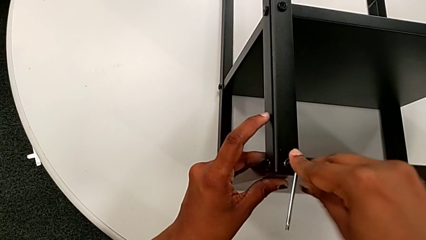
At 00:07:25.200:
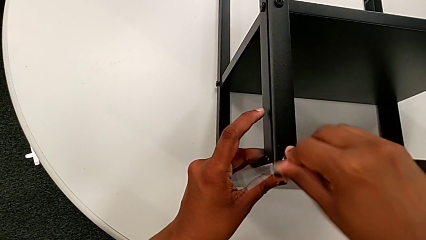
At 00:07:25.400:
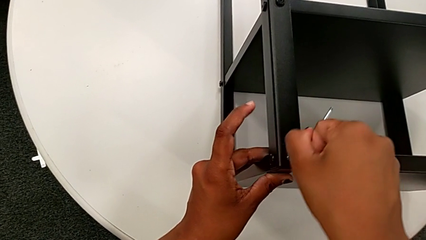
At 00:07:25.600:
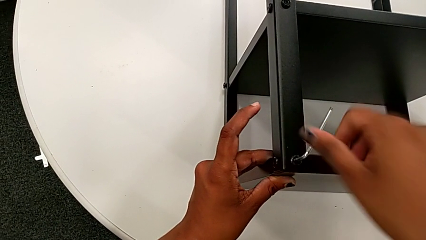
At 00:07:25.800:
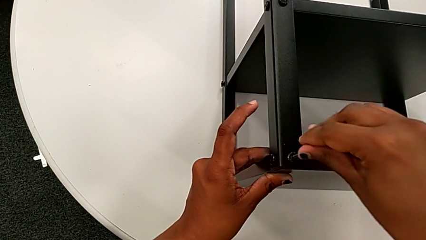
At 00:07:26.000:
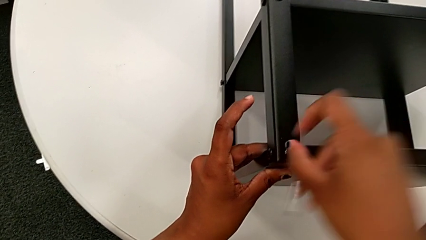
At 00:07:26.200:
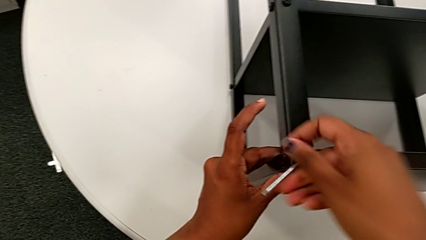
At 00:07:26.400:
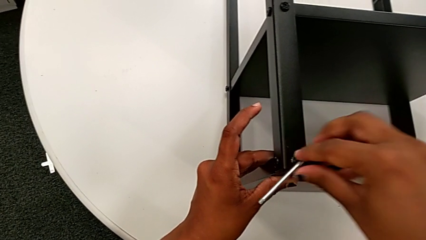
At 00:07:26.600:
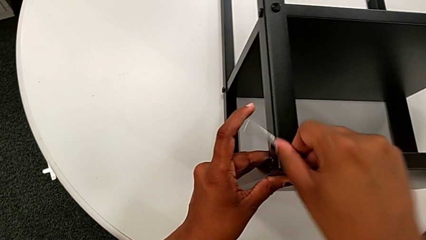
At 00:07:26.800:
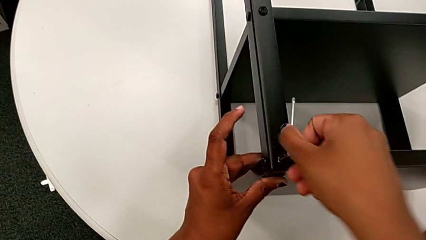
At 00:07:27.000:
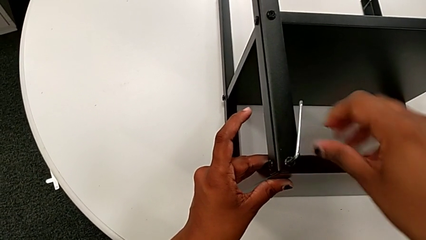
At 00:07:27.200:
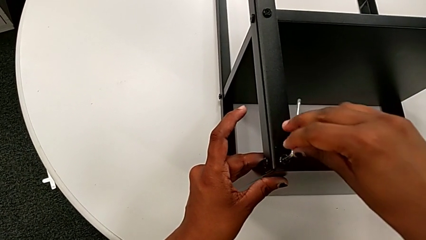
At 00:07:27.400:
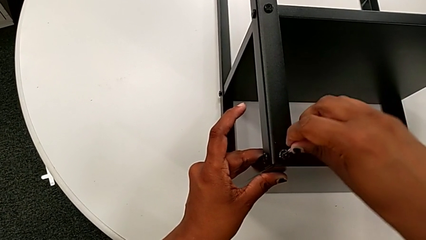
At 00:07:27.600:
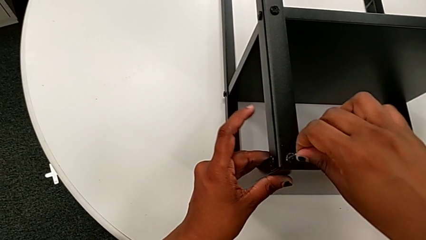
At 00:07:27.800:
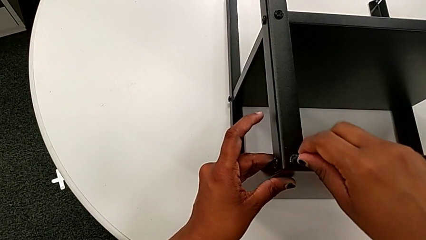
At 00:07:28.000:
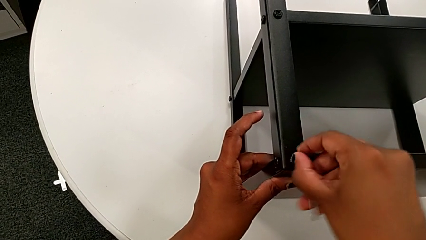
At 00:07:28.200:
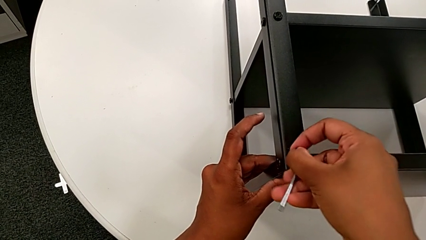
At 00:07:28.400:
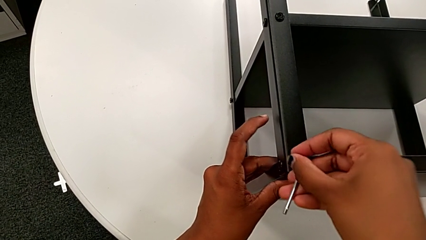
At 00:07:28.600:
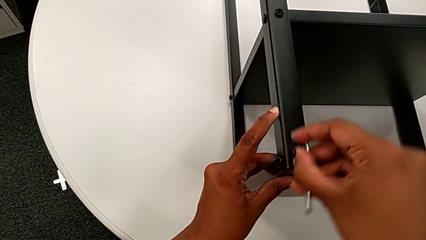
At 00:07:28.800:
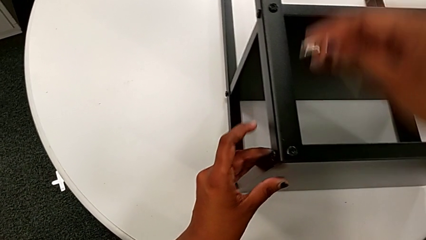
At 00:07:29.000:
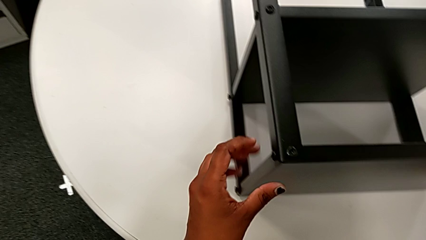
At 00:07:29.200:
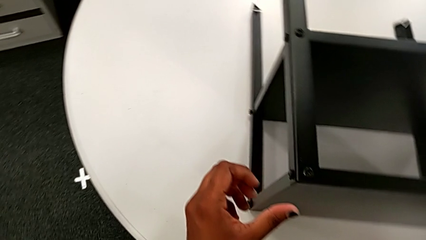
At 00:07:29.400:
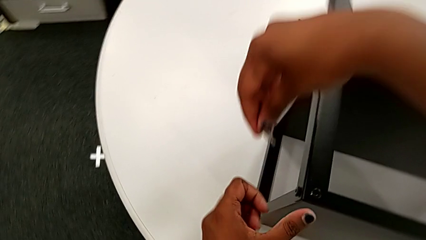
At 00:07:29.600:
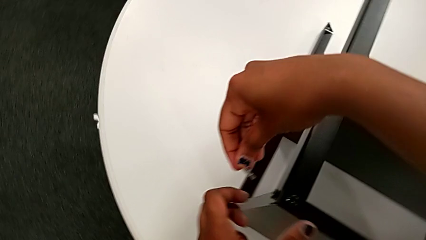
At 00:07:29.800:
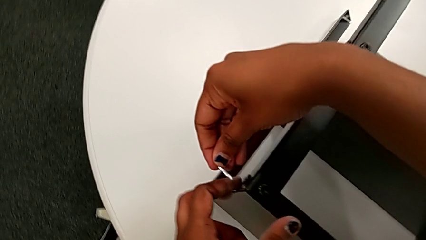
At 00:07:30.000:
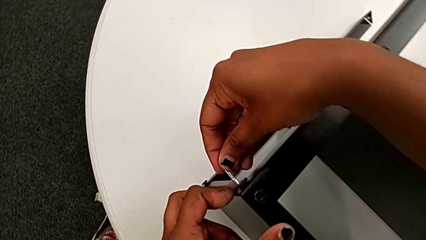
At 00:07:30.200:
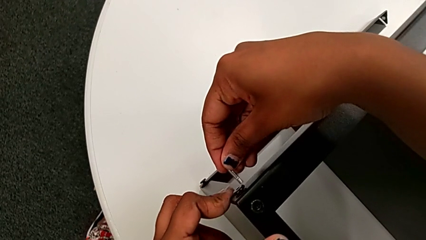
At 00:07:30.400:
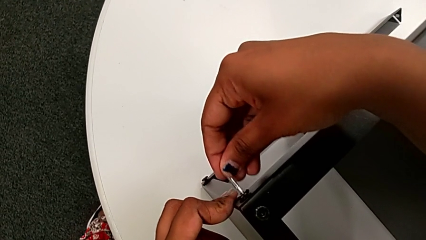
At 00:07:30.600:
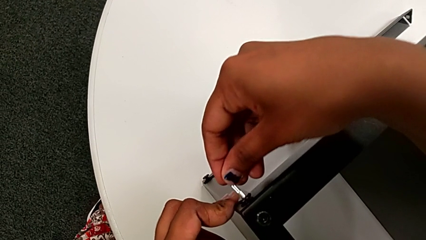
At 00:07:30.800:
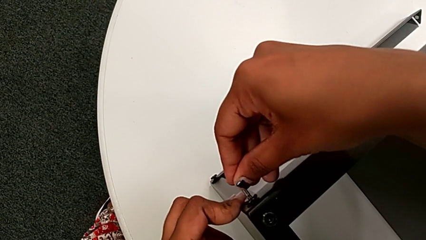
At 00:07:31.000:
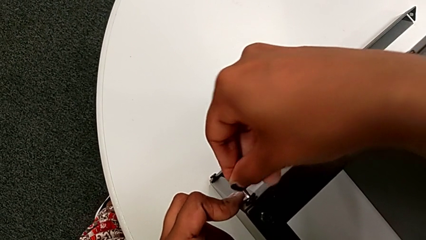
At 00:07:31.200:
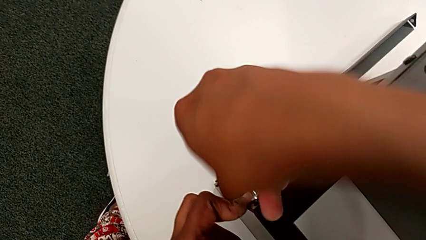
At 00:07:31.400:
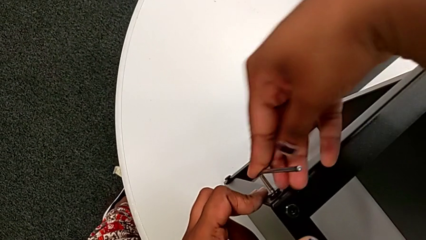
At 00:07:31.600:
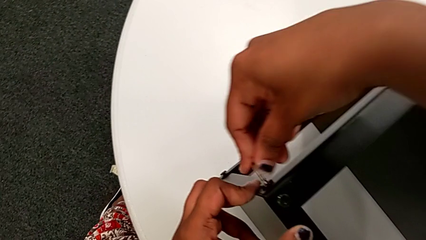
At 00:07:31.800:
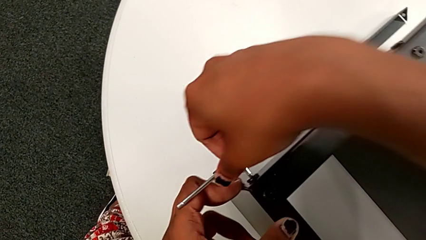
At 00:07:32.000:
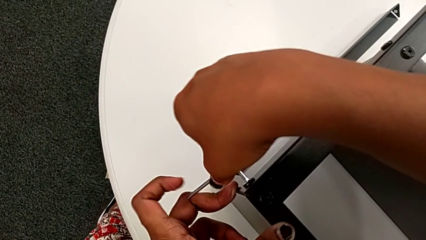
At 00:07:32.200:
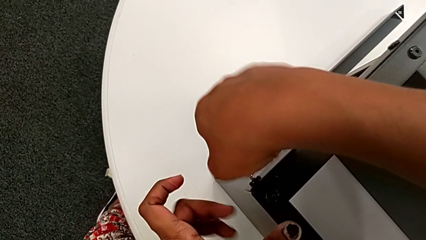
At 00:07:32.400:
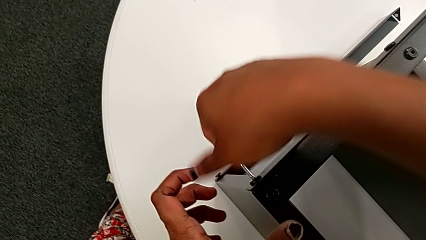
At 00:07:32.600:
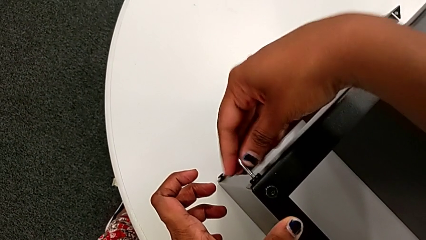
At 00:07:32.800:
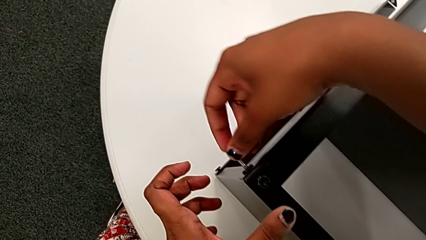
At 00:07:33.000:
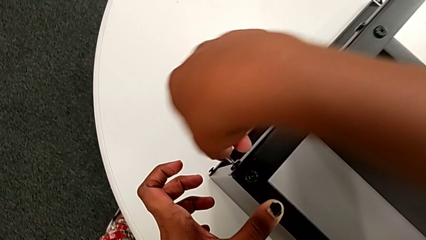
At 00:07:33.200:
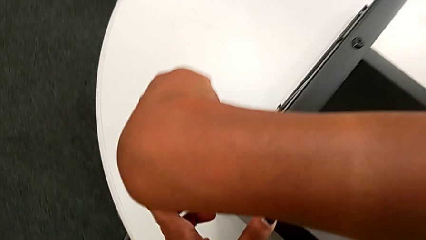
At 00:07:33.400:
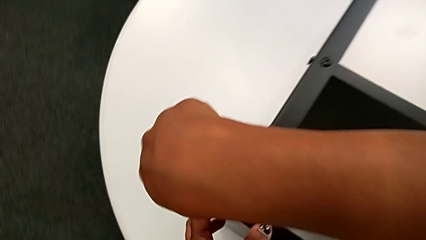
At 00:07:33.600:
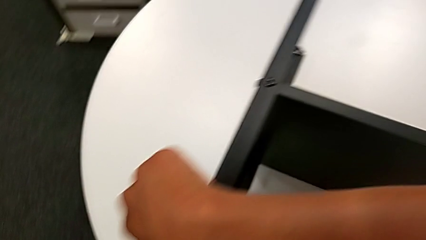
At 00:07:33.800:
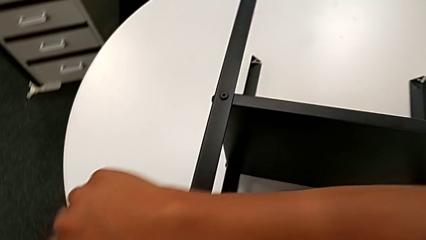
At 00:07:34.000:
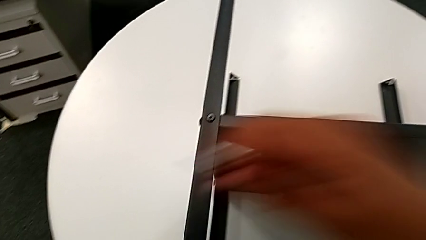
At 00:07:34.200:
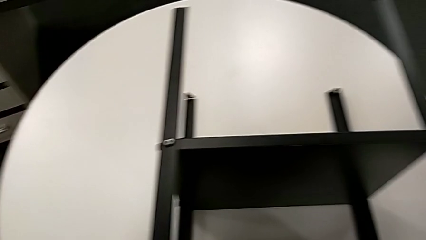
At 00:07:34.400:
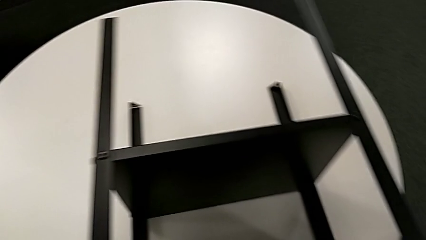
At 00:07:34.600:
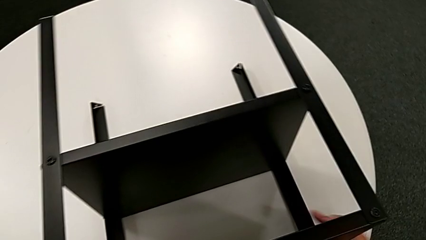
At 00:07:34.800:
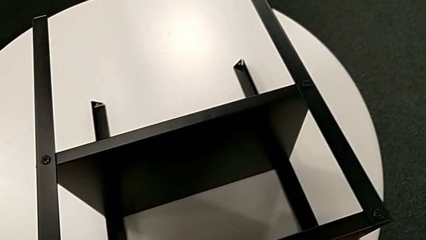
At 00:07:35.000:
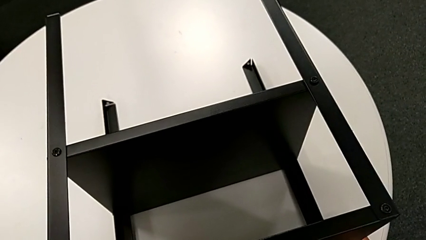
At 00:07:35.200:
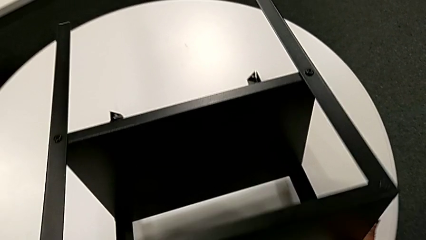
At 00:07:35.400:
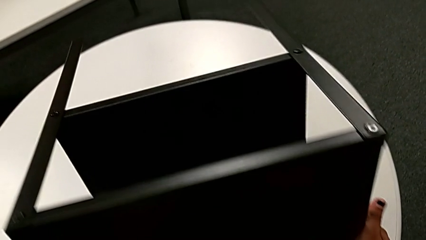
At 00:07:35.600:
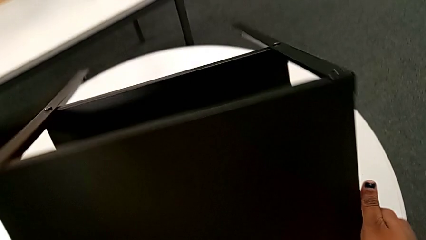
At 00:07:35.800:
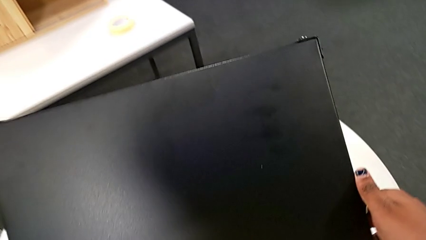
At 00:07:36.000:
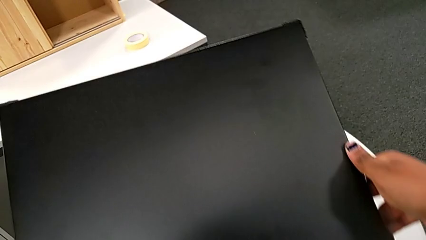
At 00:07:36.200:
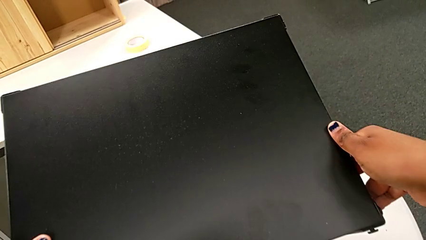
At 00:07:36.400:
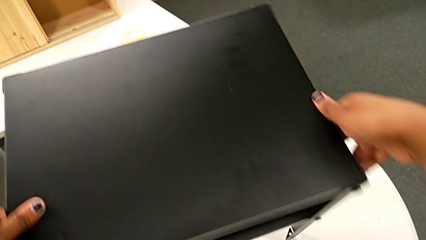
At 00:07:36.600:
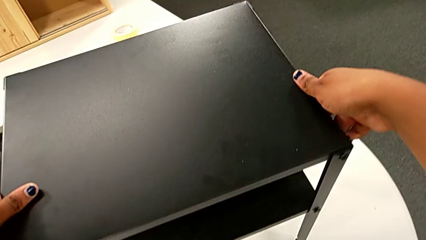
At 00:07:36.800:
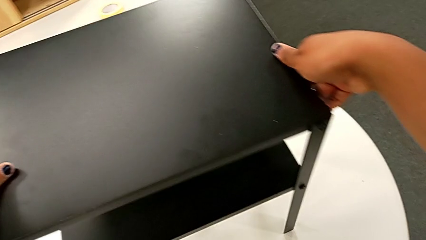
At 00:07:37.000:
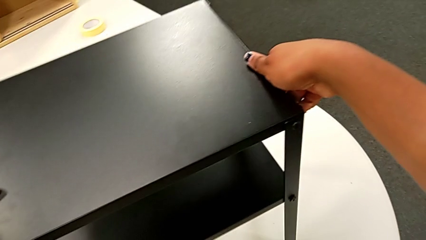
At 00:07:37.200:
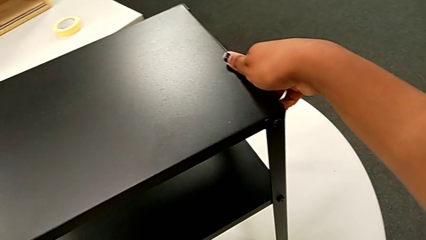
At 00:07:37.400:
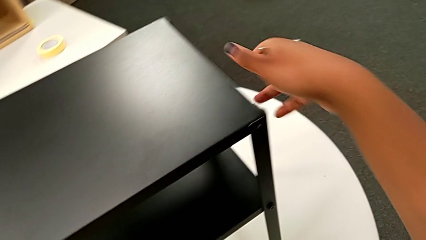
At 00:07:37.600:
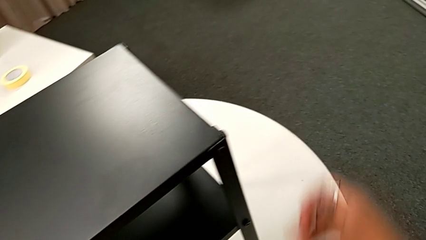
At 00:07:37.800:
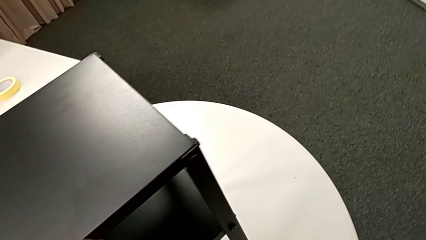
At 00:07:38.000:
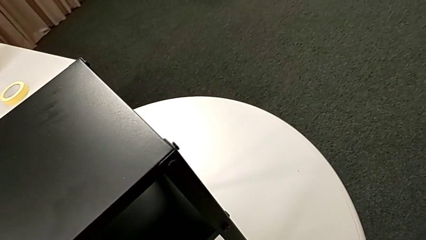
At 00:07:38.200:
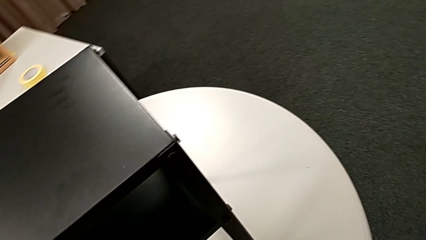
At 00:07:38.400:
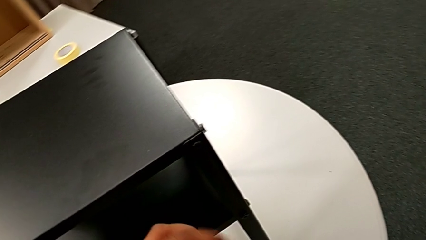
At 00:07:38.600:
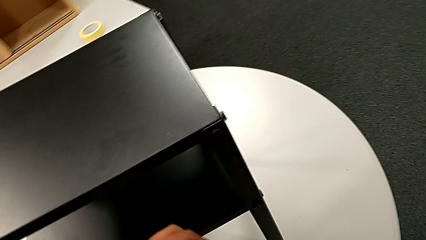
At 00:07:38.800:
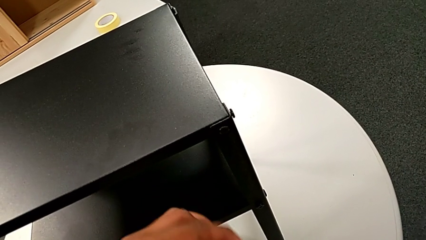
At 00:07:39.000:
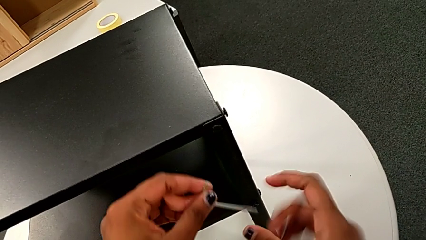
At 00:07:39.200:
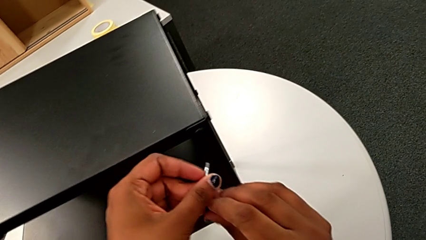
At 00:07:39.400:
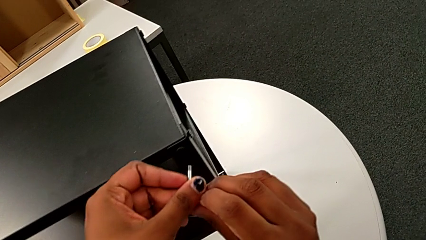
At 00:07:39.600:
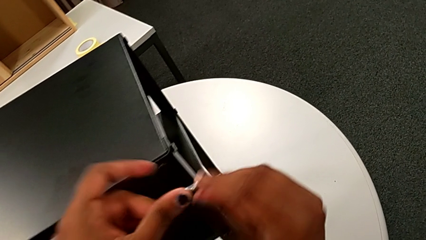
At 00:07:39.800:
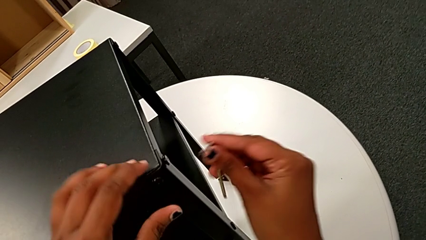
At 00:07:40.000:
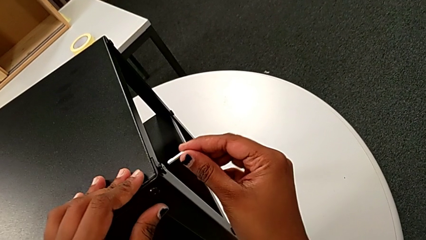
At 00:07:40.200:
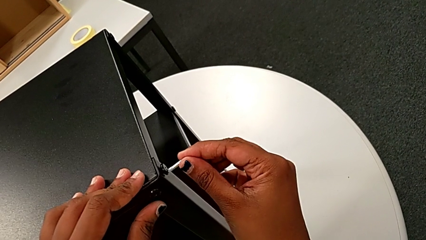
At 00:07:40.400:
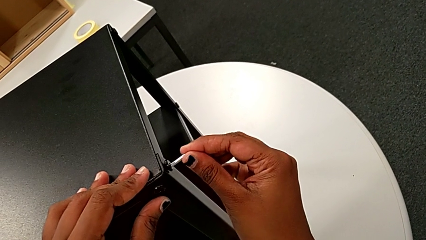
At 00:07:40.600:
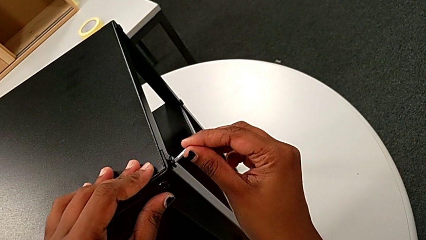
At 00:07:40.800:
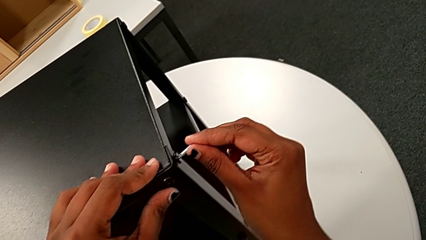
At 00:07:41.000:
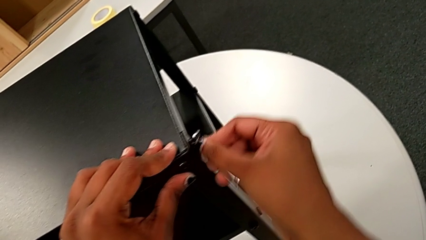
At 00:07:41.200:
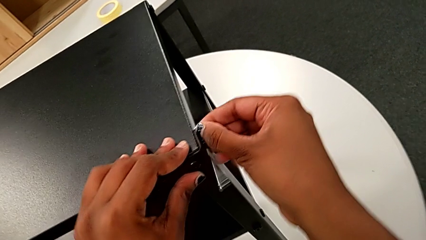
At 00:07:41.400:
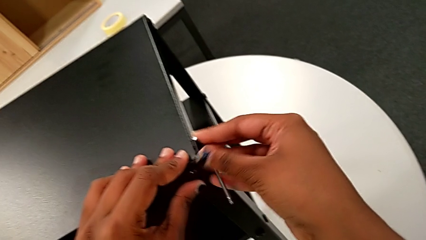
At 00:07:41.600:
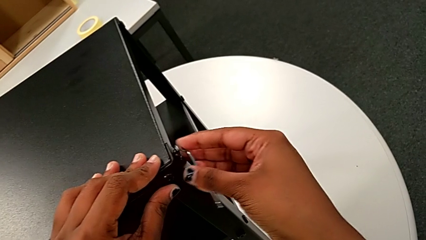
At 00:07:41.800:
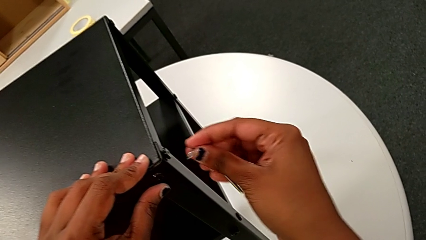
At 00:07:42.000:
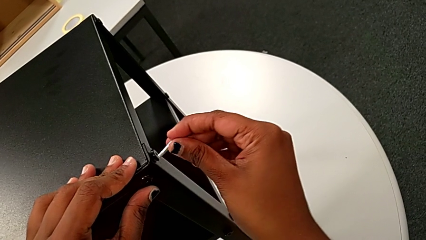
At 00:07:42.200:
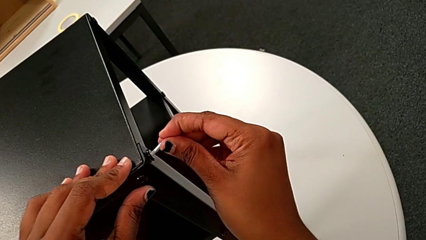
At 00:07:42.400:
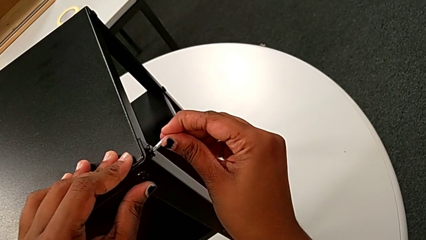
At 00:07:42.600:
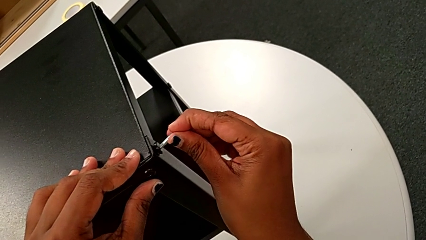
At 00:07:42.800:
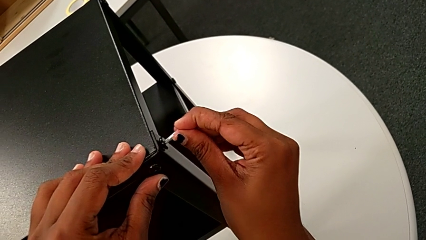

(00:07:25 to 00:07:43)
The camera wearer is tightening the screws on the nightstand. They screw the hex socket head, withdraw the Allen wrench, approach the hex socket head, insert the Allen wrench and screw the hex socket head. They withdraw the Allen wrench, grab the nightstand, rotate it, rotate the Allen wrench and insert it.
